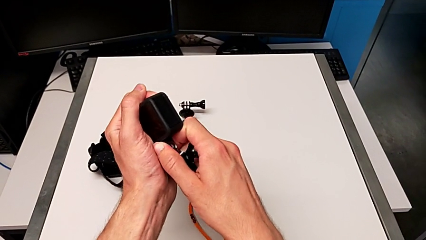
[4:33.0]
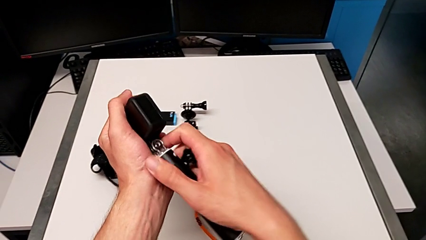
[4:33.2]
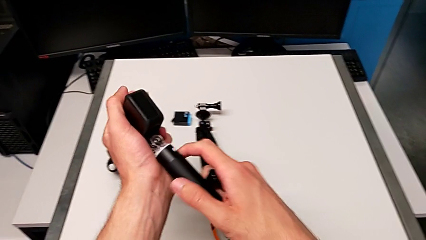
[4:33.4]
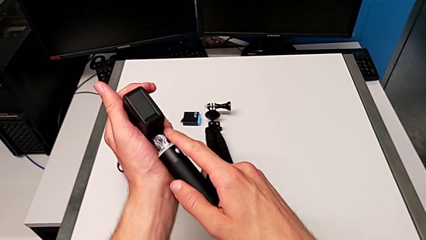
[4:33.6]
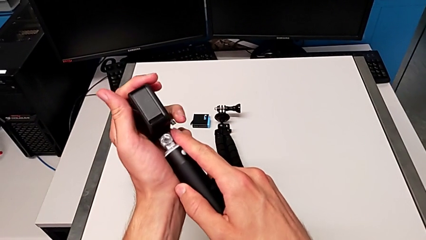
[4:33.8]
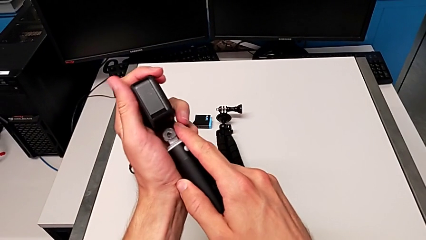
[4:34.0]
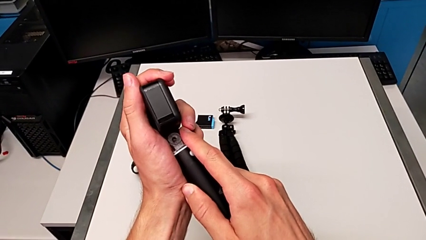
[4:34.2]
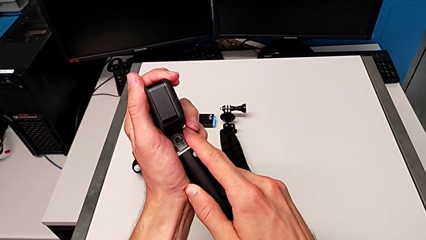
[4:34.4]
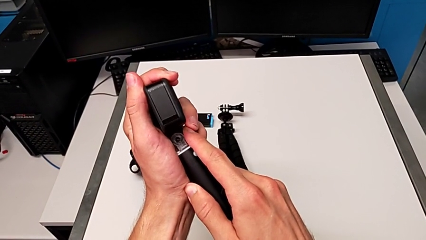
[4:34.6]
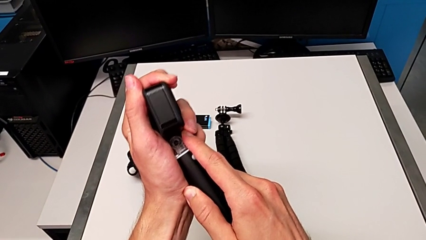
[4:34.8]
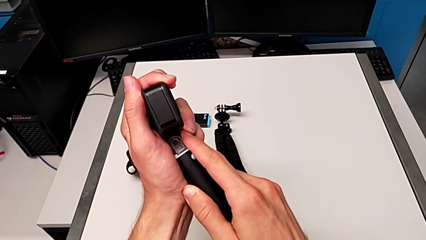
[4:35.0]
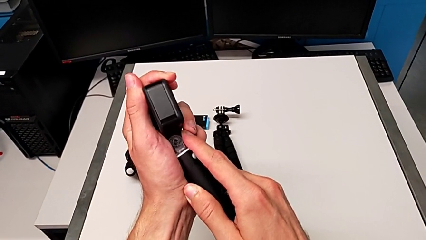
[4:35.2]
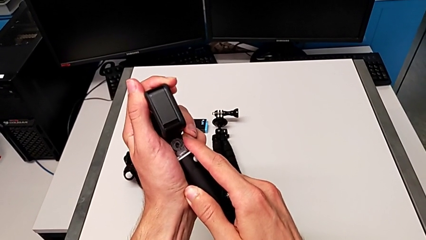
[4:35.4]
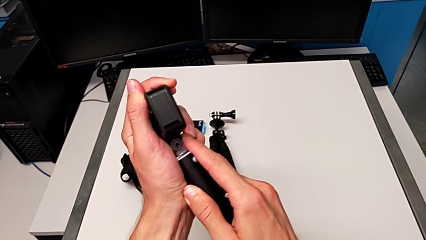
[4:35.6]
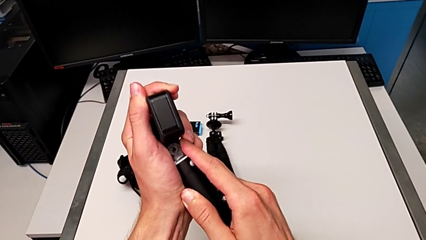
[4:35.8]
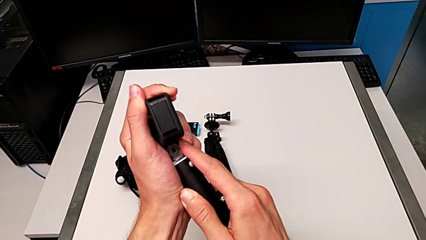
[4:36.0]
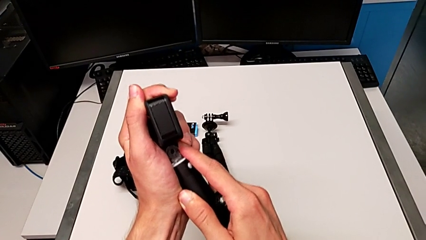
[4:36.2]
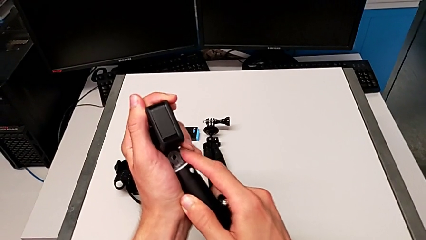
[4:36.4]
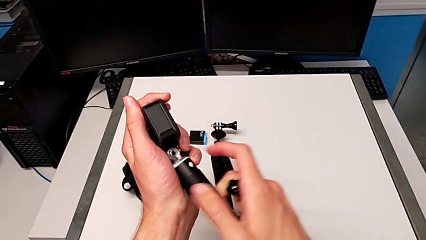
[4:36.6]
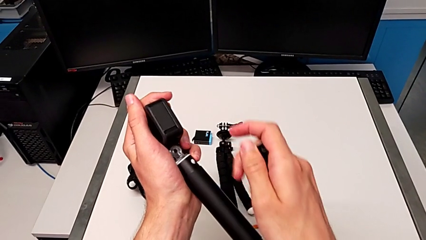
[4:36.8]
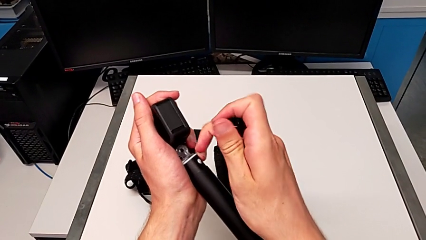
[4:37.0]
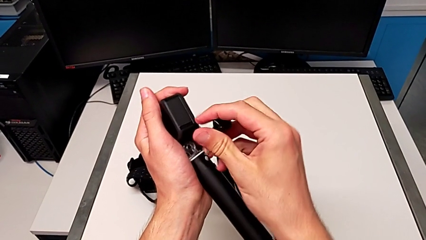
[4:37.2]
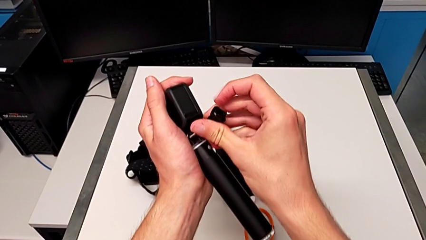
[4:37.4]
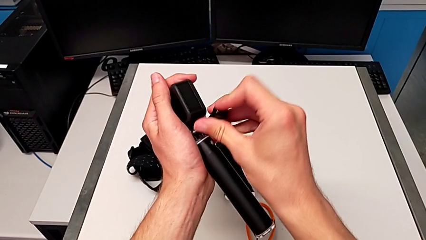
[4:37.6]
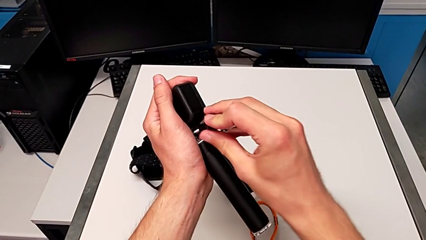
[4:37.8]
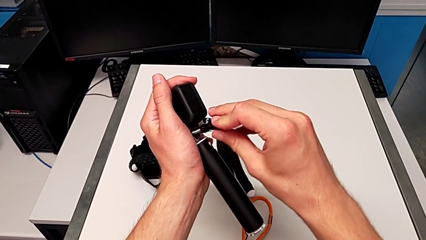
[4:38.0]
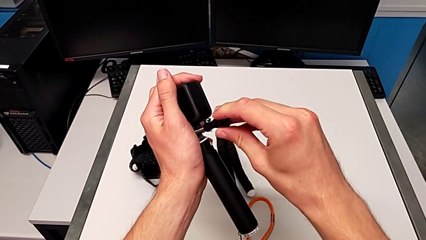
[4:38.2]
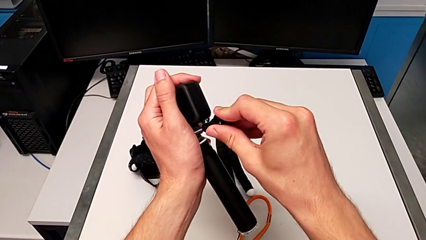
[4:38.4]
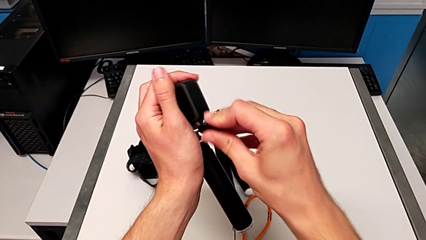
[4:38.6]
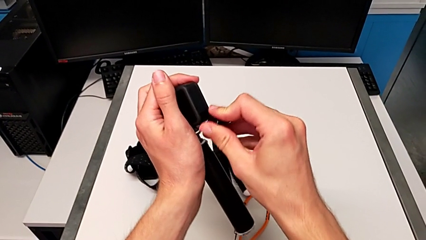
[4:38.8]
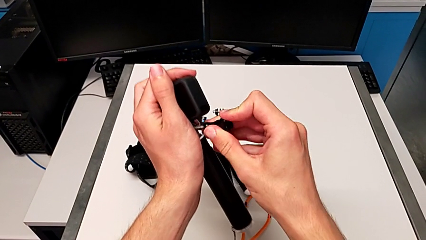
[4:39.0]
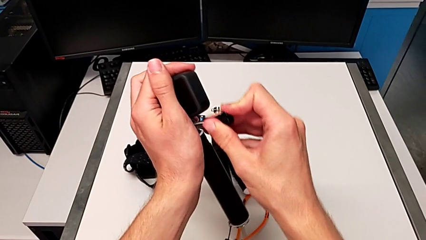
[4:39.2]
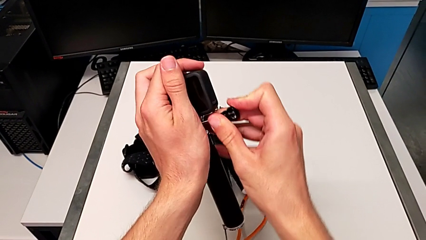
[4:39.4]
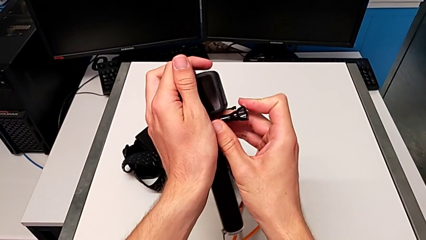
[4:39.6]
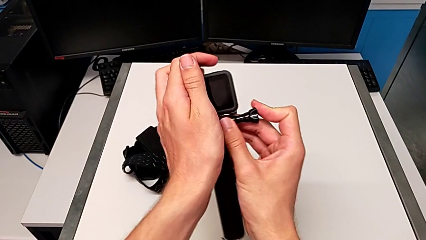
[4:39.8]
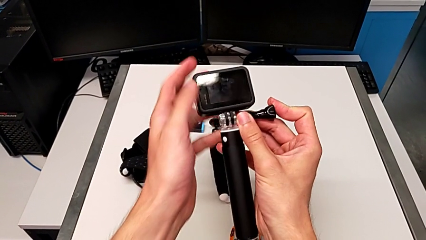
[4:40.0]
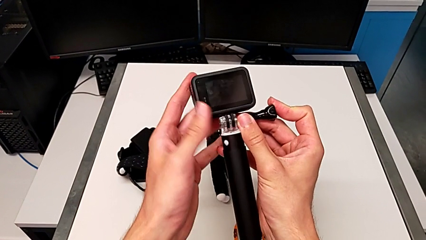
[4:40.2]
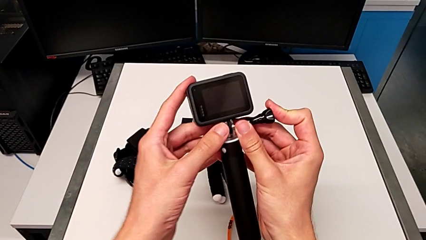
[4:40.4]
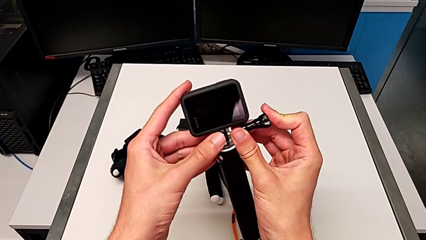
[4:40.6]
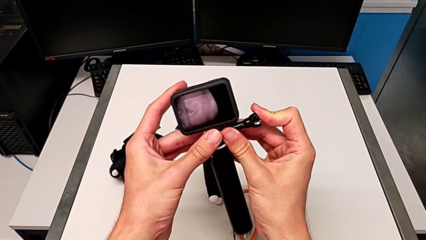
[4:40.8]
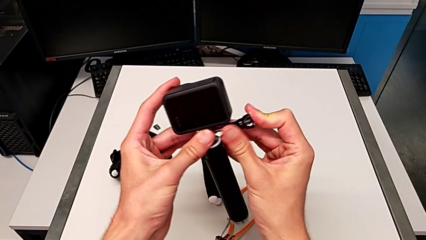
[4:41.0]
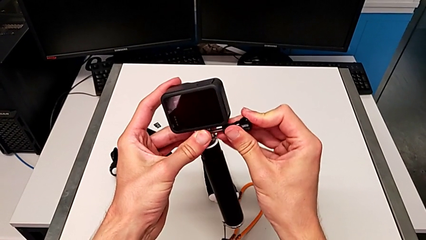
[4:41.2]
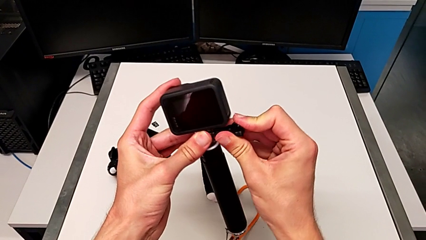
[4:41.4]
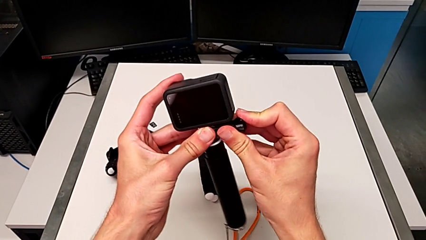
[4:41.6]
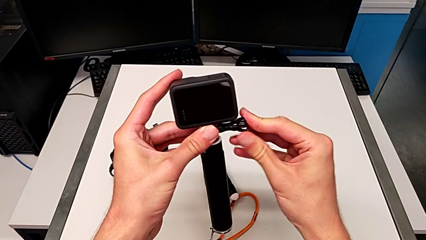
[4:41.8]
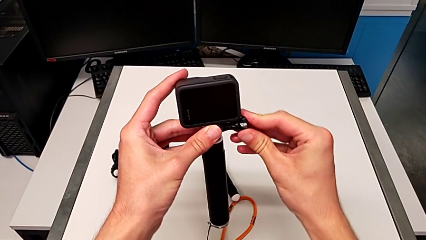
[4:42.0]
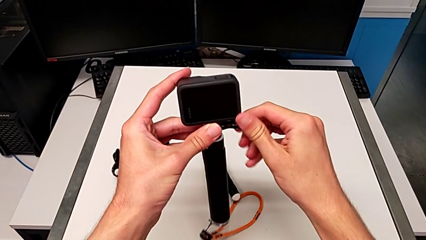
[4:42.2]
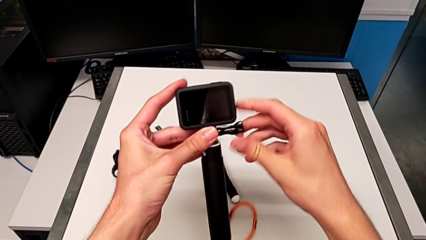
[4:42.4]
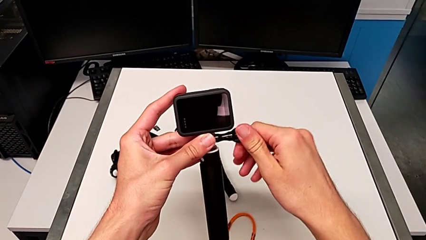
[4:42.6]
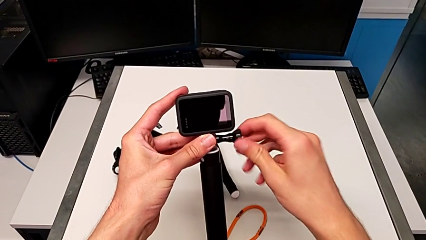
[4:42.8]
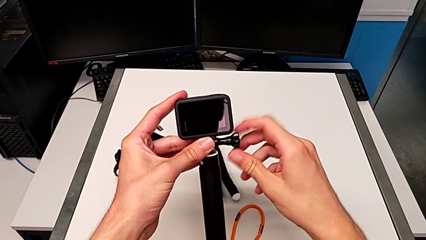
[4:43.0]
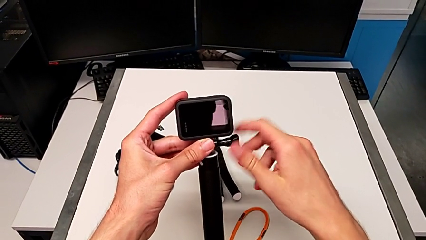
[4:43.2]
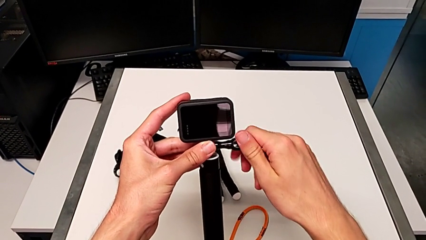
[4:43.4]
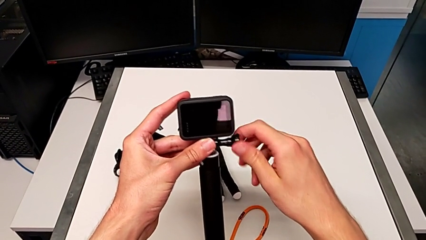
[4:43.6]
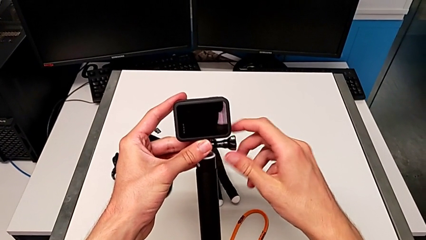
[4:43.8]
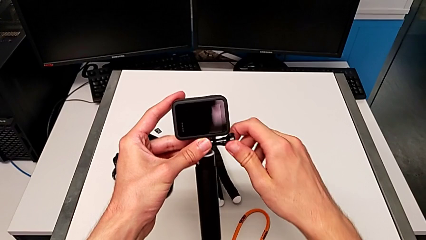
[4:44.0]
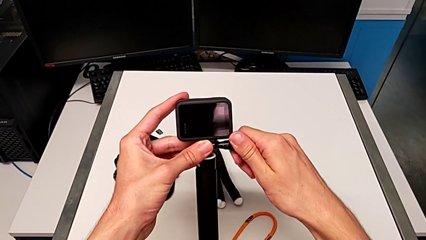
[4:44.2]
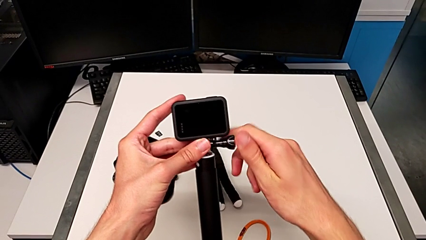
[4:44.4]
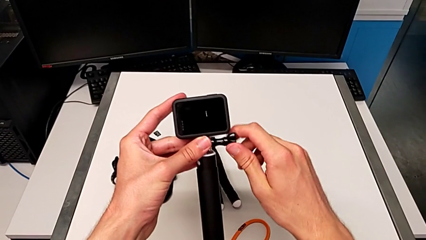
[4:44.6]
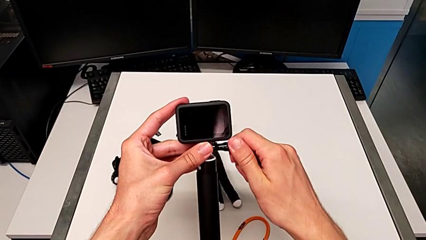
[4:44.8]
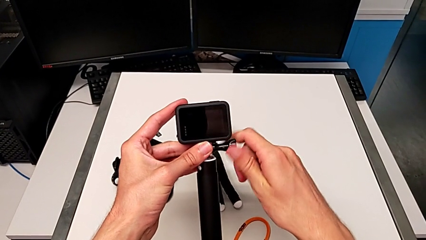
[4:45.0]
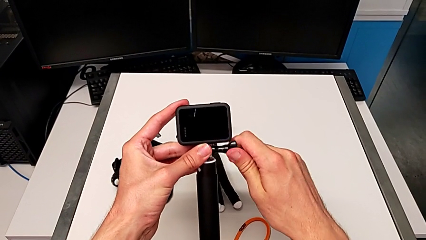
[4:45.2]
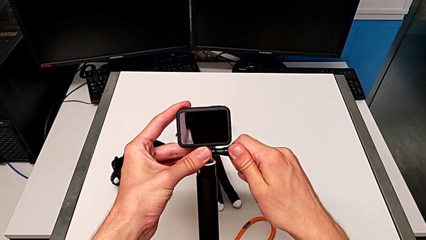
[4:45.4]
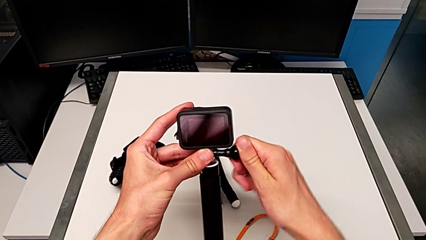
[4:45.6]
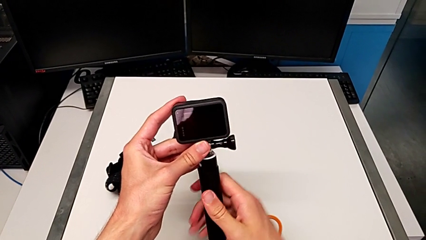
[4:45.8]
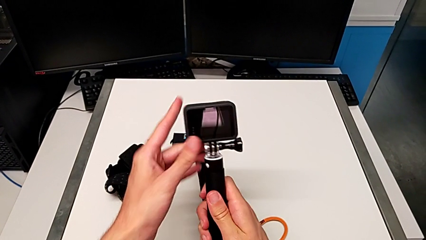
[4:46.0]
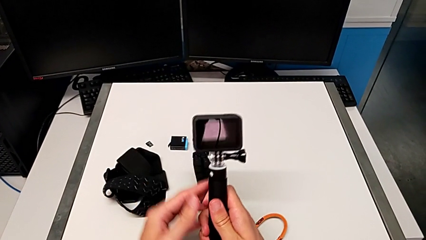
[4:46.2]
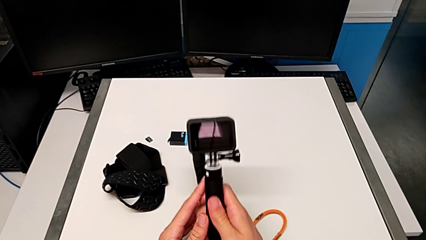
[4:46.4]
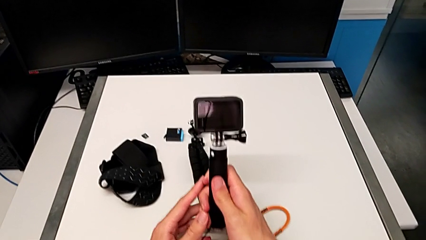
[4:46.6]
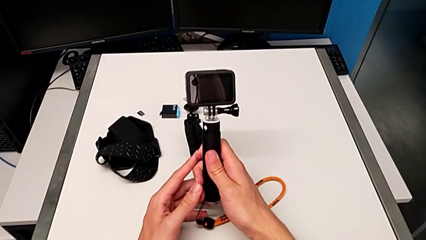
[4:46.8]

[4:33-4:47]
The camera wearer is exchanging the tripod for the handheld grip of the GoPro. They keep inspecting the screw and screw it.

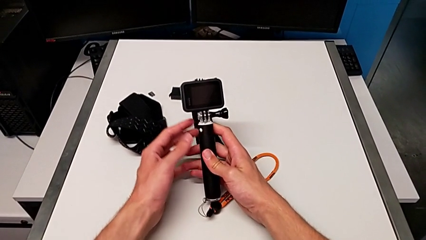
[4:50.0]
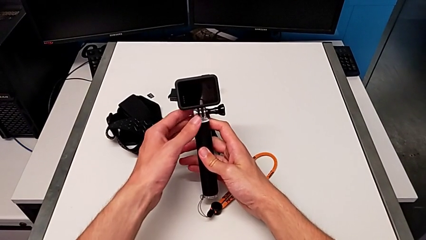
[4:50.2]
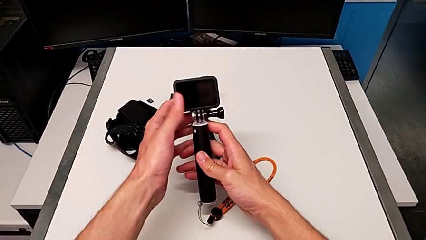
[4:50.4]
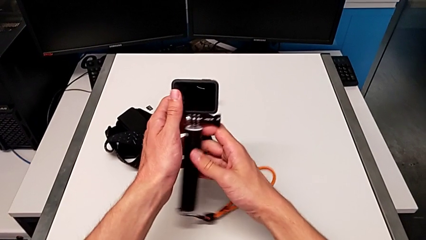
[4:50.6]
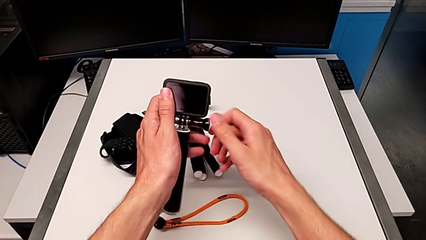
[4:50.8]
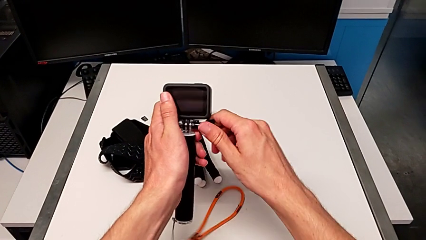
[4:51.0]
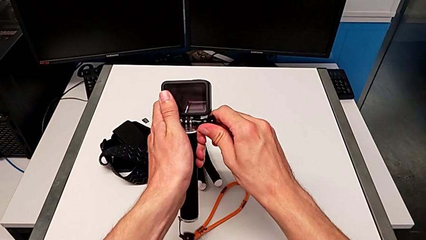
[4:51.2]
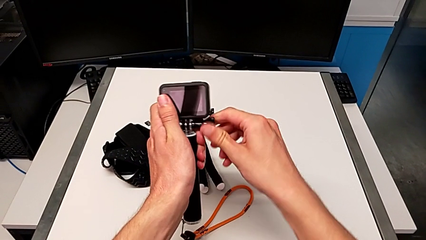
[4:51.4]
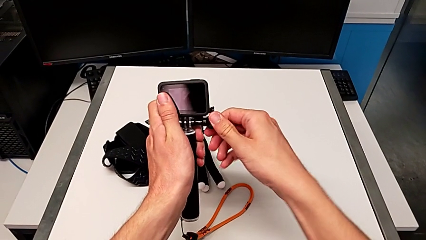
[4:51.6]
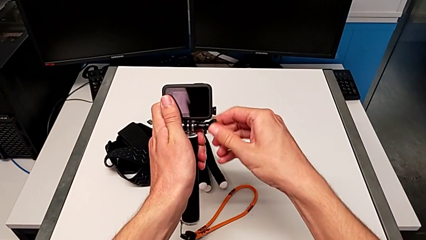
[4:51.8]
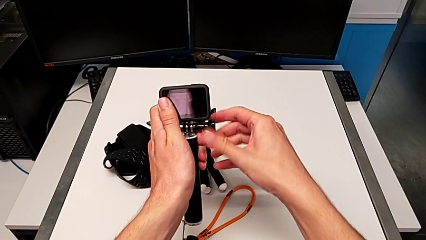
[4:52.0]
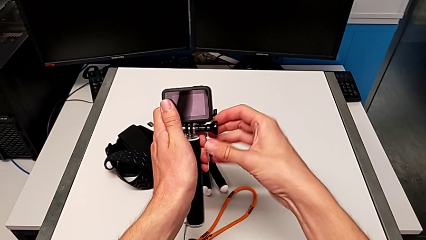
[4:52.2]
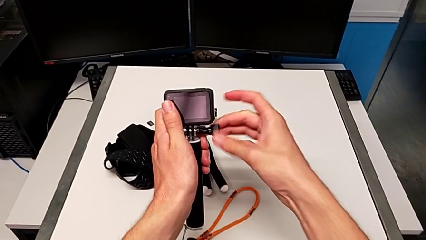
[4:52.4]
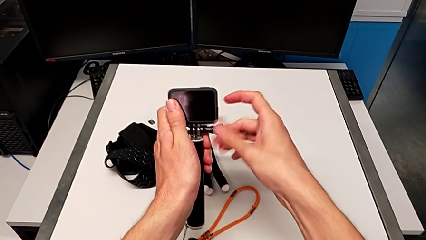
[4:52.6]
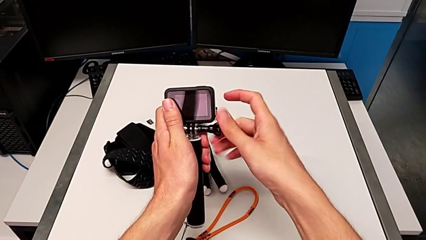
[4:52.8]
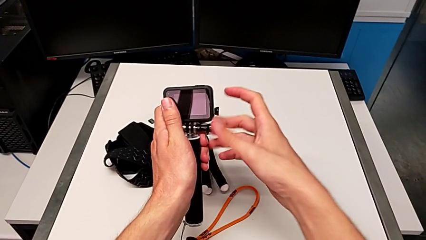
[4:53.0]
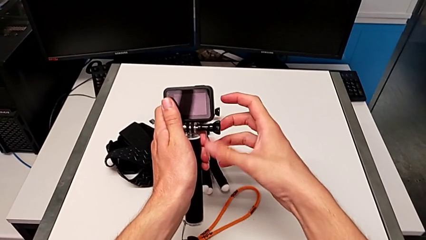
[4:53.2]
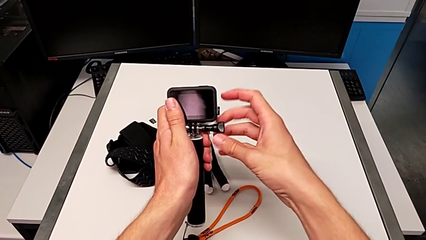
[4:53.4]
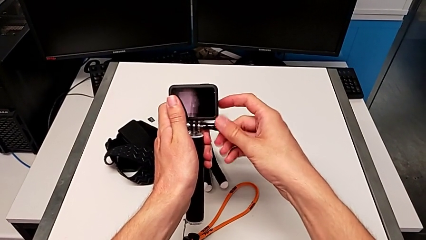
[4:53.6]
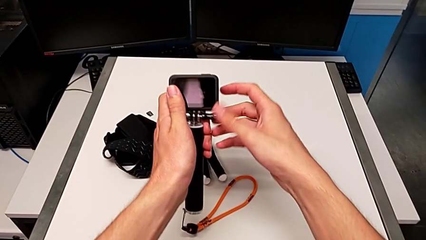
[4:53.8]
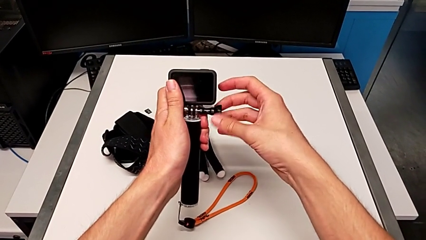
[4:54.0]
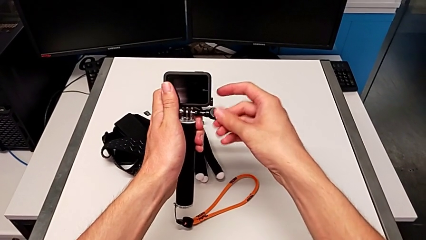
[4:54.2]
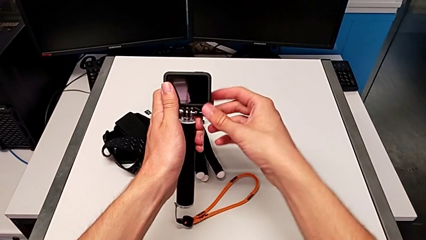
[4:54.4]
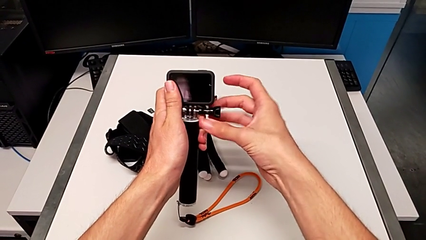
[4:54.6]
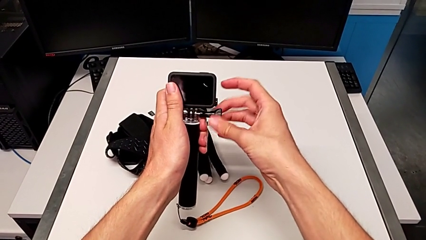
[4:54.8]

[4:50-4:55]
The camera wearer is disassembling the GoPro from the handheld grip. They unscrew the screw.
